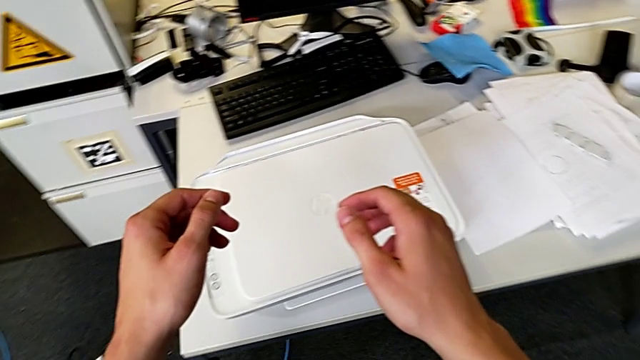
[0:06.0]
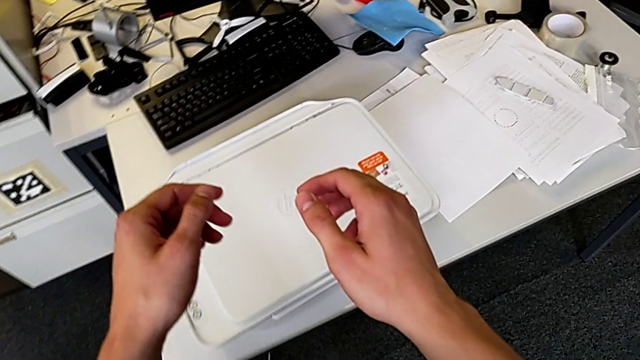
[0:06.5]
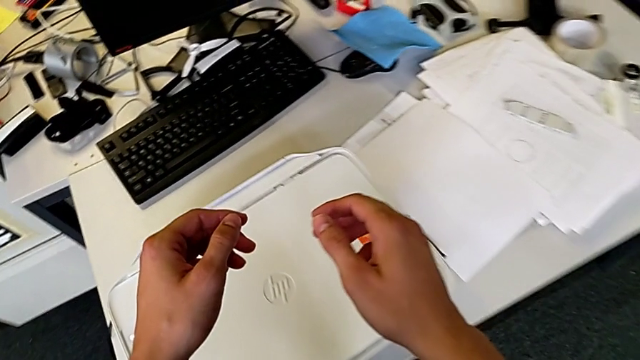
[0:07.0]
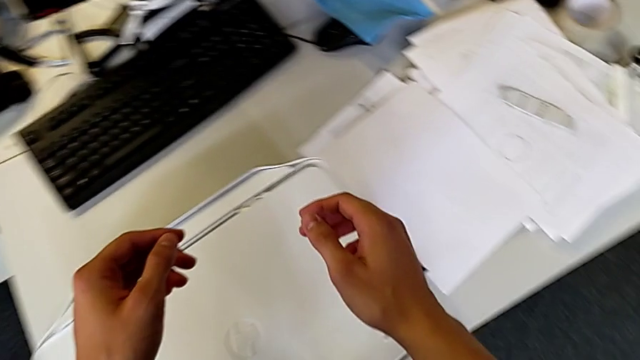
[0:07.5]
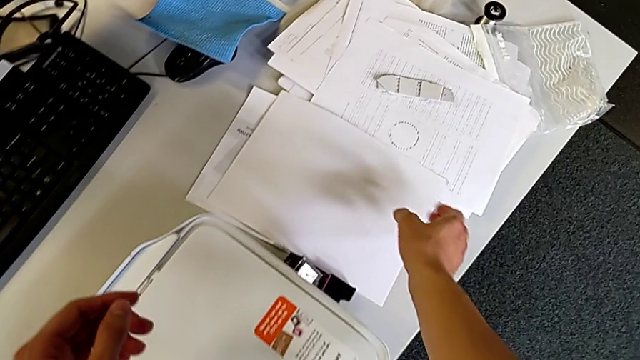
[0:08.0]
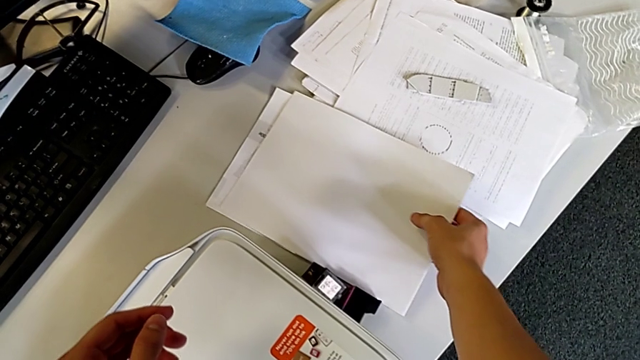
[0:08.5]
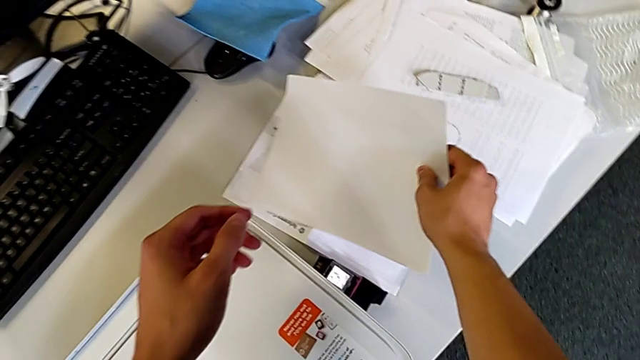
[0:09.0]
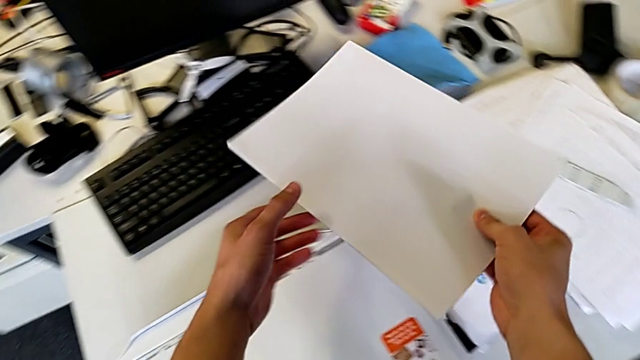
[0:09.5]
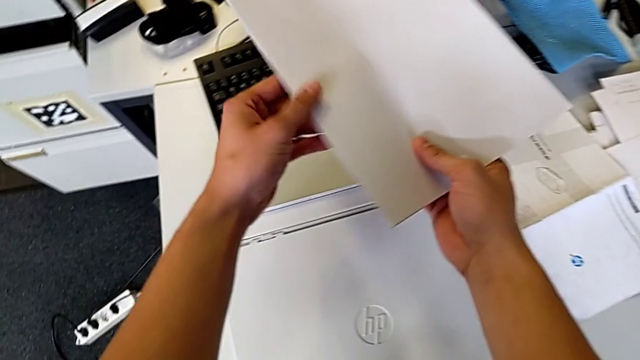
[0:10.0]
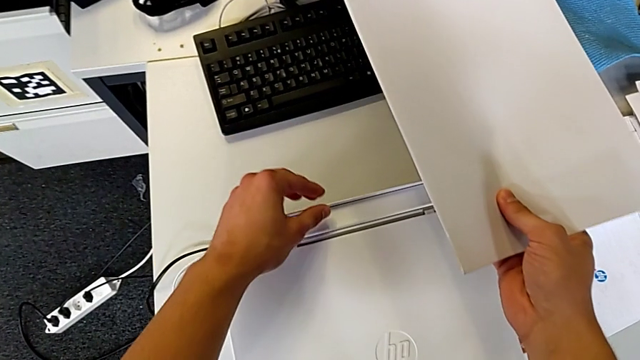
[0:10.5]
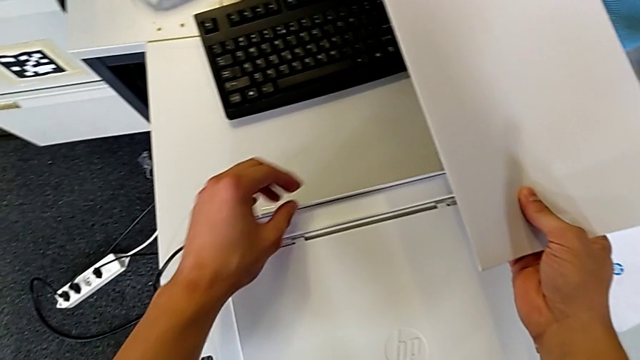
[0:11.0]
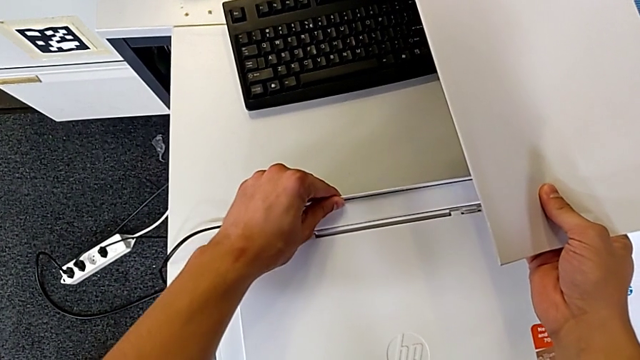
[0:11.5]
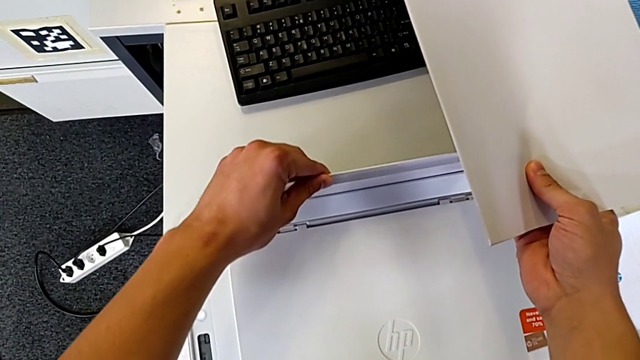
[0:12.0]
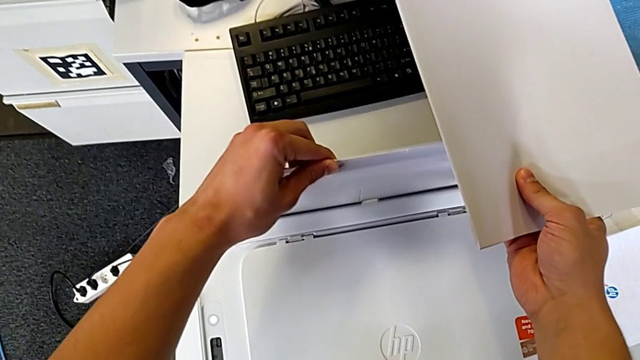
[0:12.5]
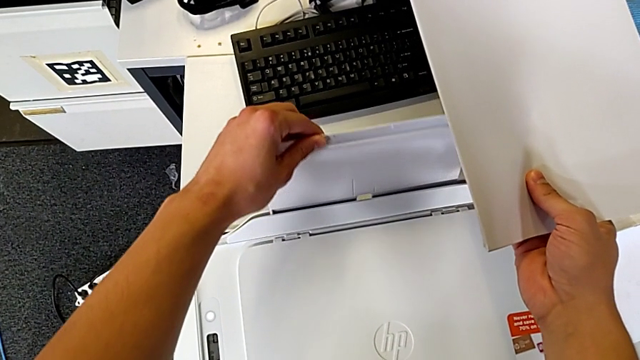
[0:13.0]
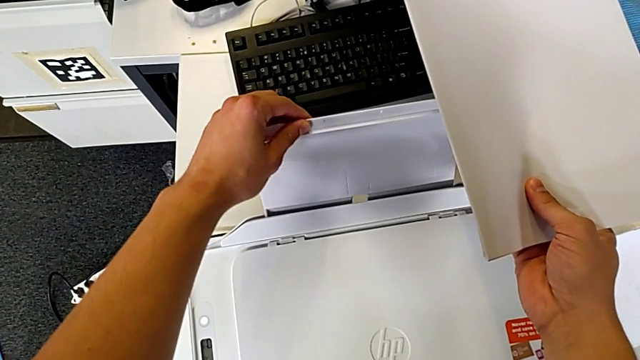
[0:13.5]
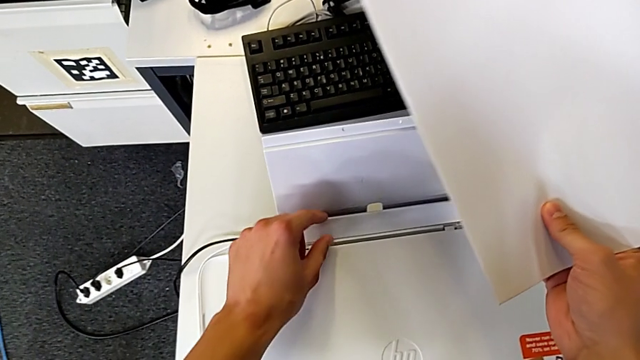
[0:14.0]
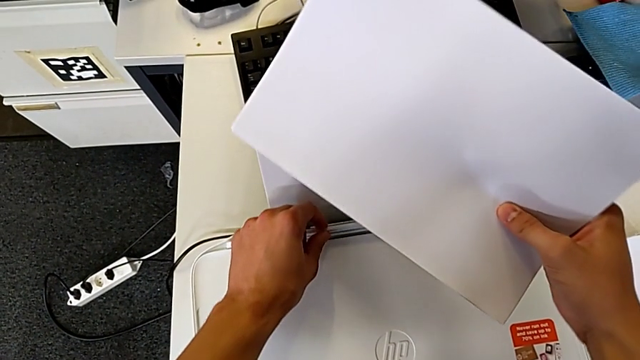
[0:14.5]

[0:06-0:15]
The camera wearer is loading a paper stack into the printer. They grab the paper stack, lift it and pull the paper tray.

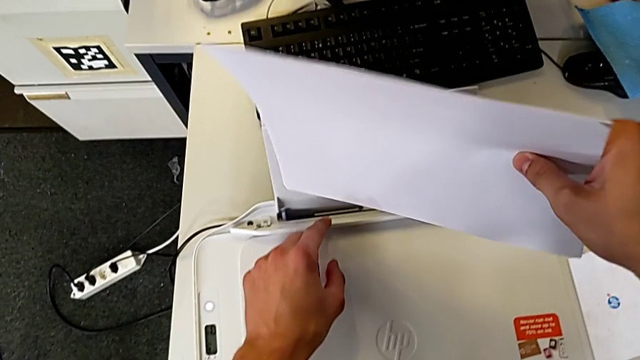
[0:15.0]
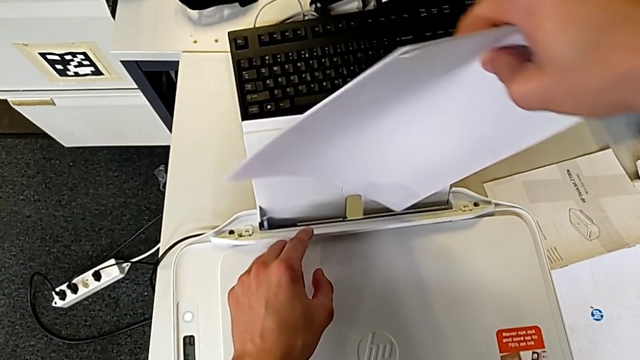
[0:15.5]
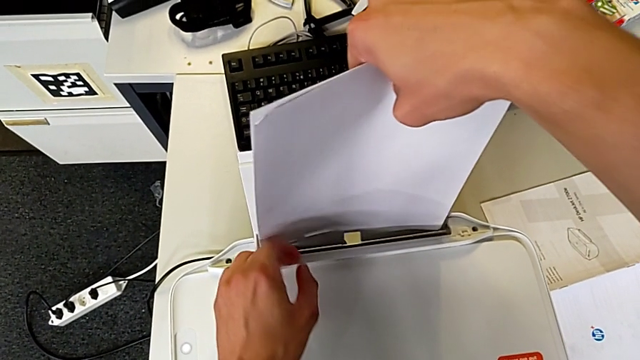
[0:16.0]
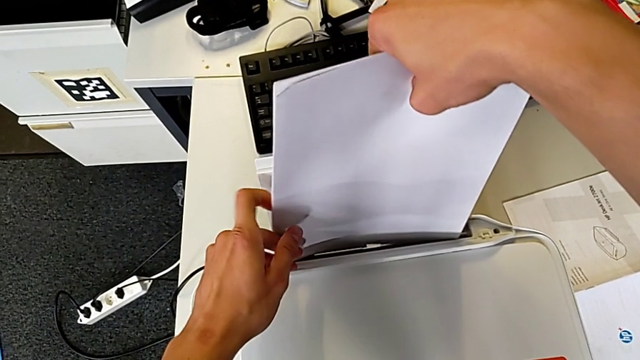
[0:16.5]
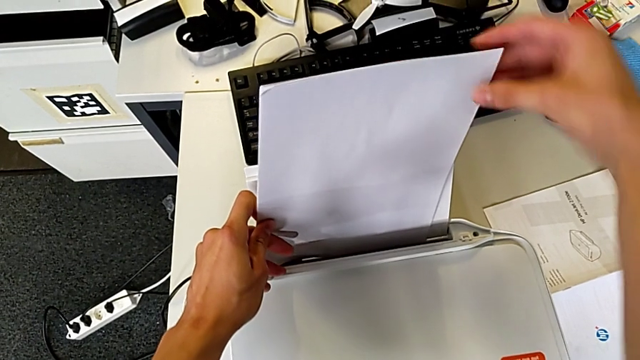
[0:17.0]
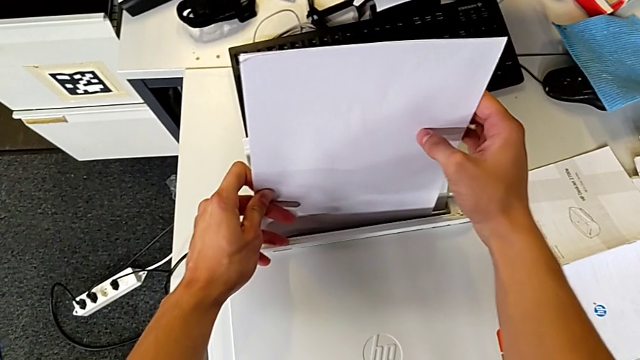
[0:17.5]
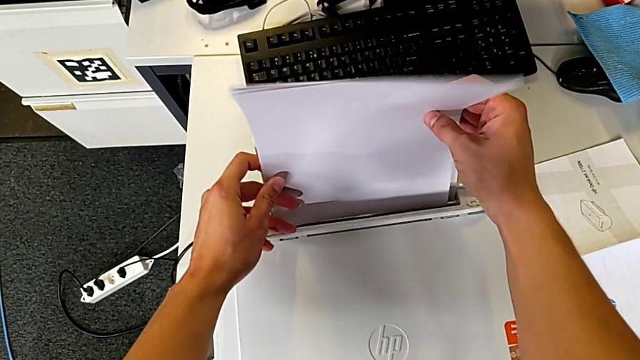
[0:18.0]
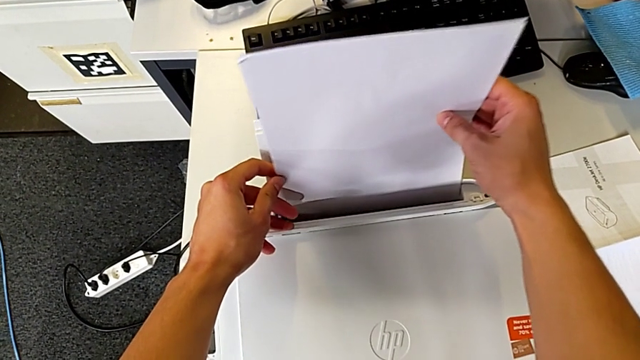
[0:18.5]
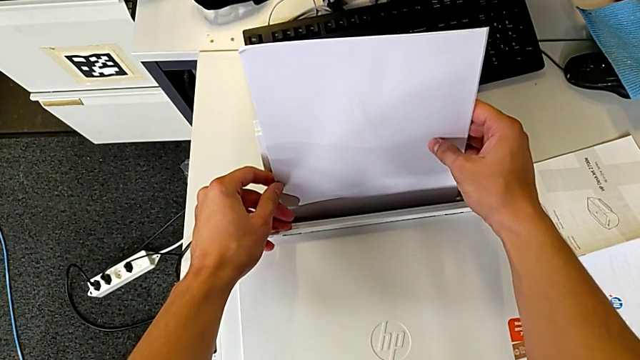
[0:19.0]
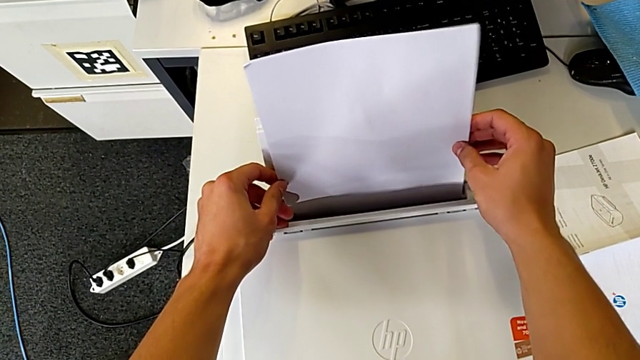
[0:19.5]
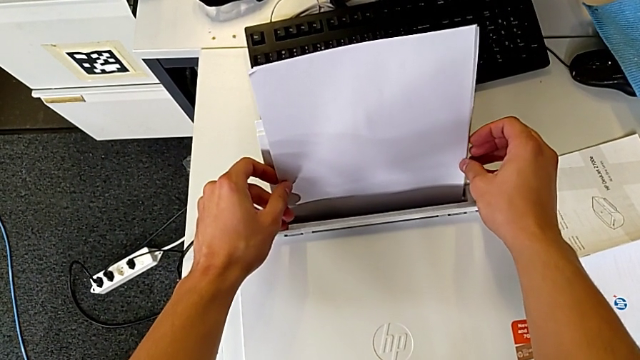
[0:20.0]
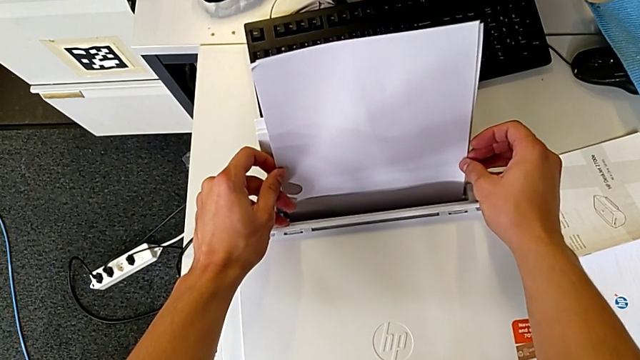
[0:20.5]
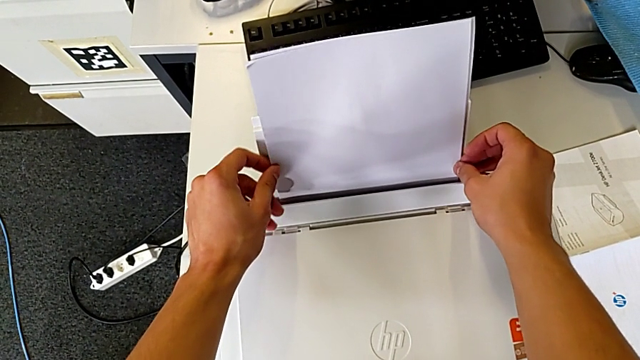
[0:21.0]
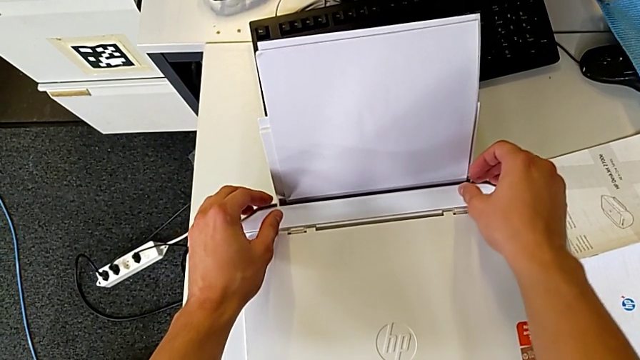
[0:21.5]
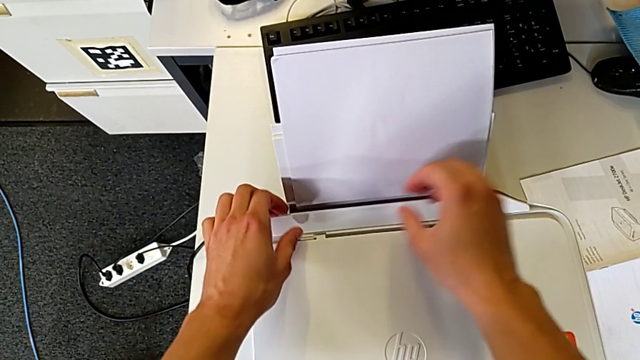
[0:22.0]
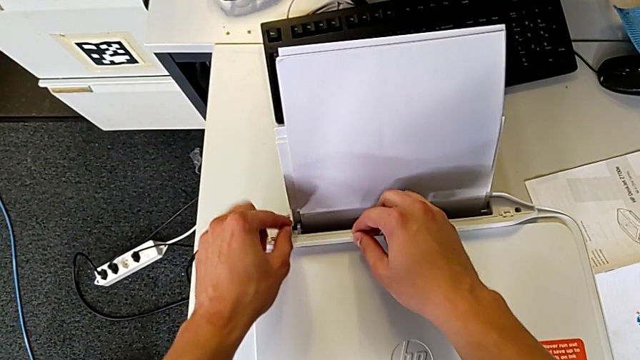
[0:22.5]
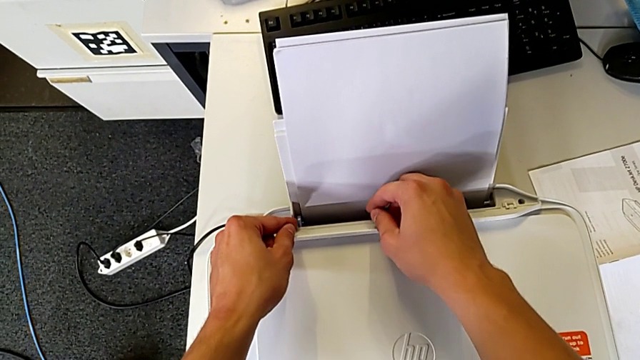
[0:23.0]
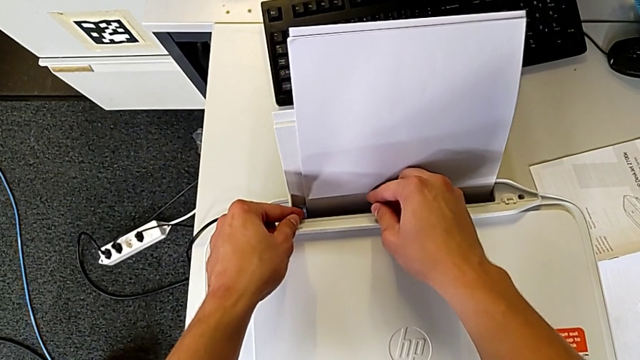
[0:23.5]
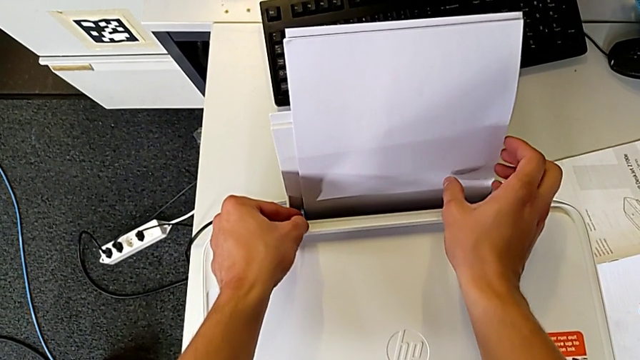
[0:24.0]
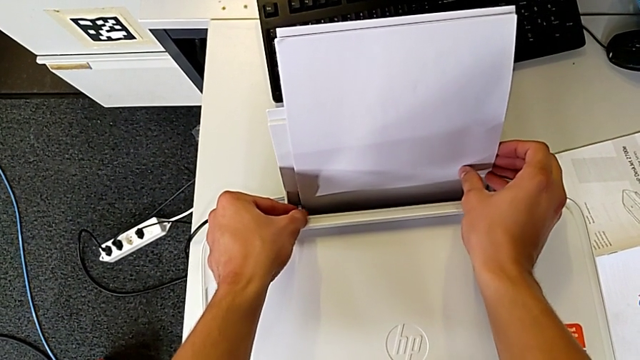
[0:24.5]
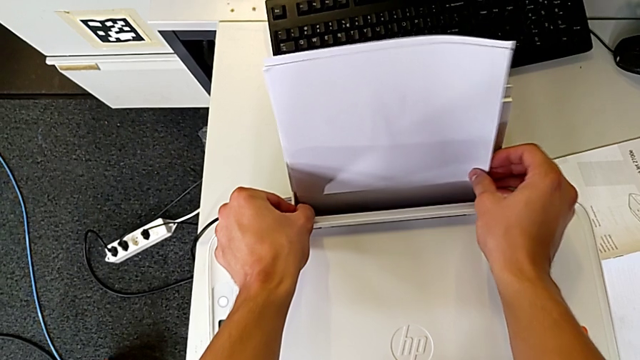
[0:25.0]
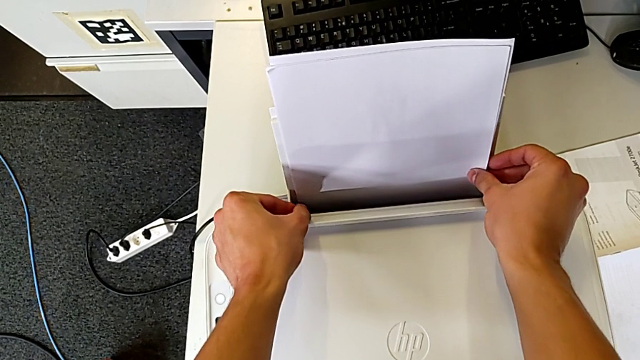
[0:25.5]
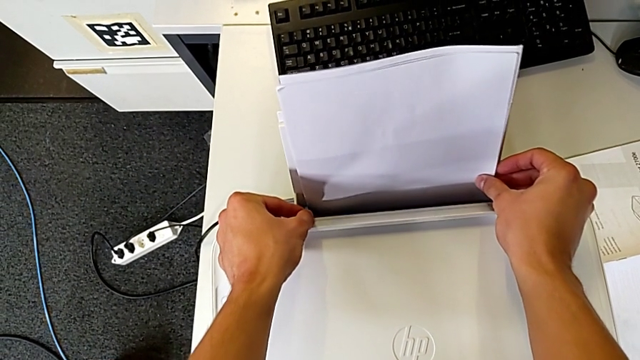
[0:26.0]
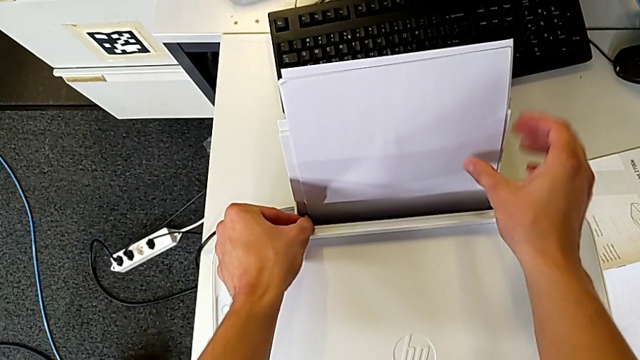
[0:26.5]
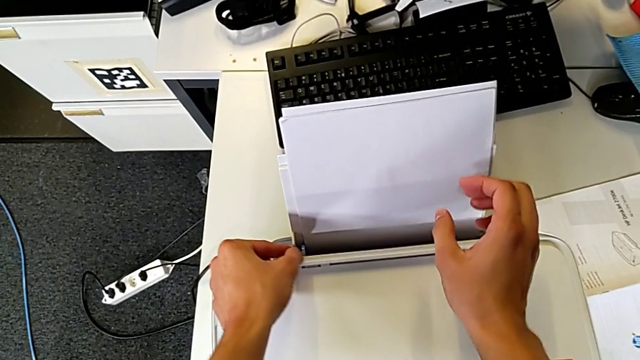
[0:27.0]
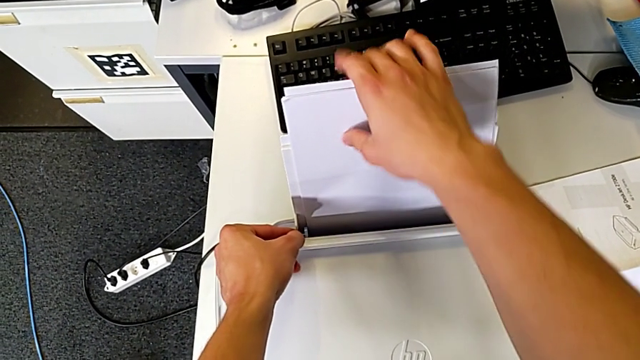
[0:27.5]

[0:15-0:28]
The camera wearer is loading a paper stack into the printer. They insert the paper stack and align it.
